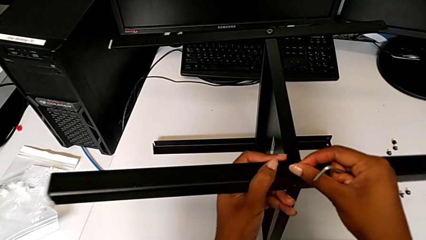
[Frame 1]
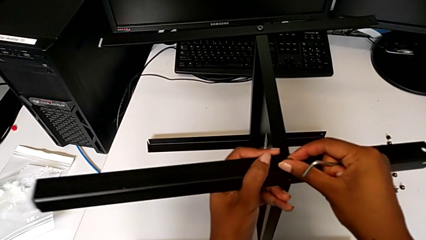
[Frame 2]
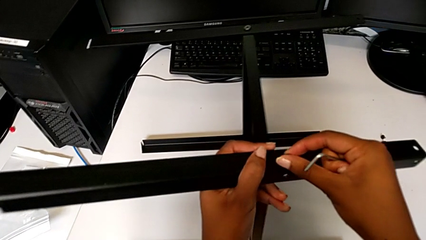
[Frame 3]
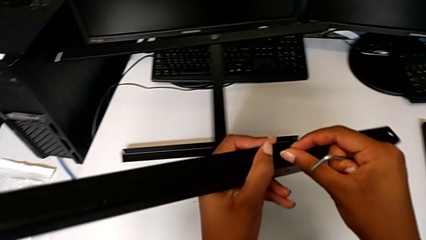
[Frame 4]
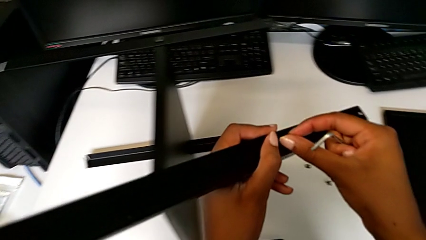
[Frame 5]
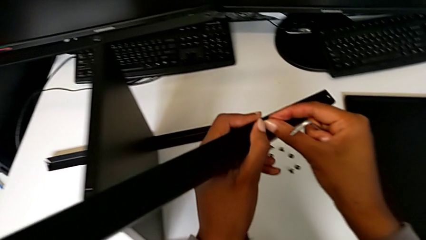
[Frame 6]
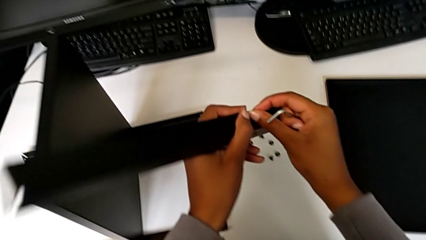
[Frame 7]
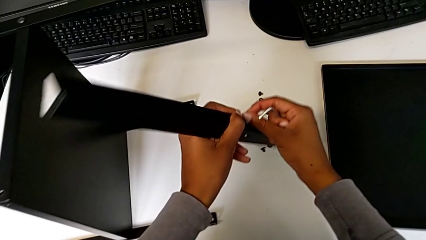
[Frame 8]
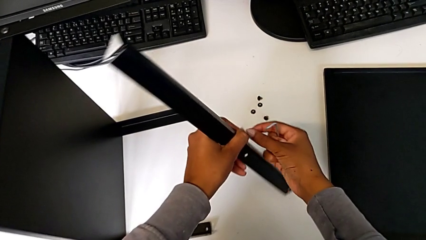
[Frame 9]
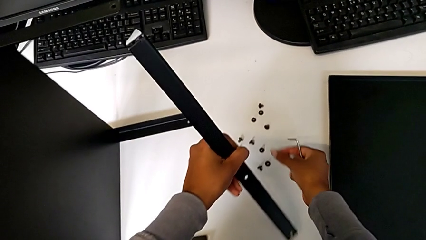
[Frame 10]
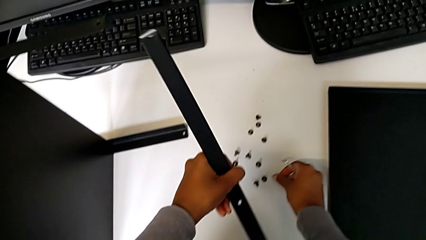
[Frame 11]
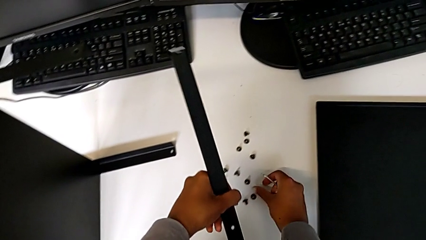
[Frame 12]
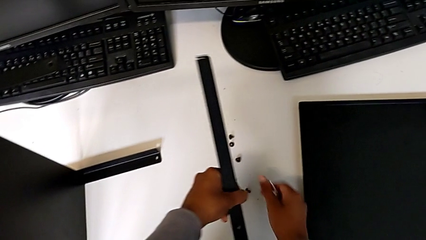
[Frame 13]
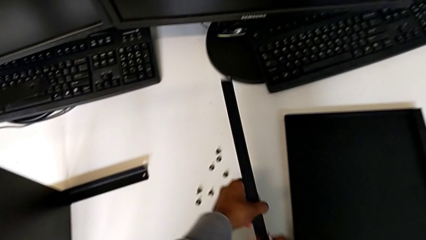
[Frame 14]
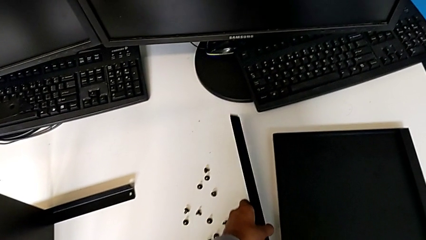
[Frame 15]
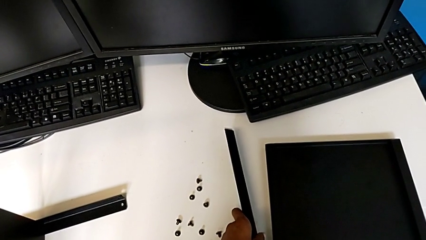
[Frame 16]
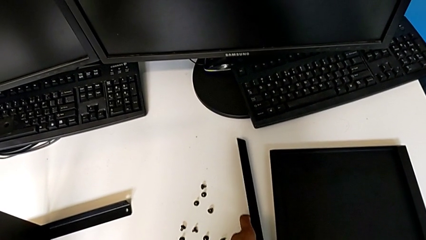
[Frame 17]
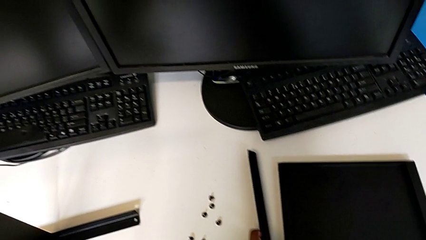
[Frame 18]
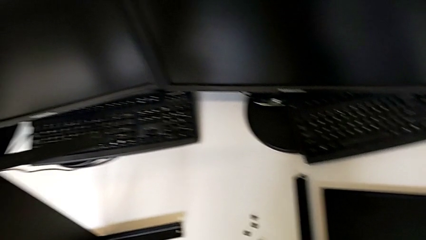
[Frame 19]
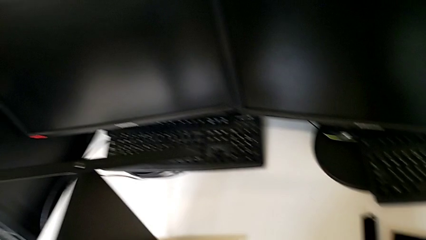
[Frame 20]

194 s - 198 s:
The camera wearer is disassembling the first leg from the shelf. They disassemble the leg, place it, disassemble the hex socket head with the right hand and place it.

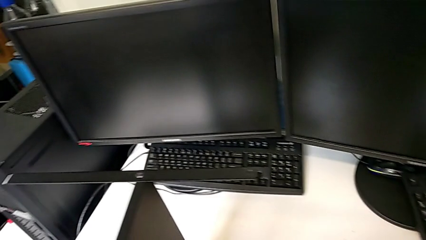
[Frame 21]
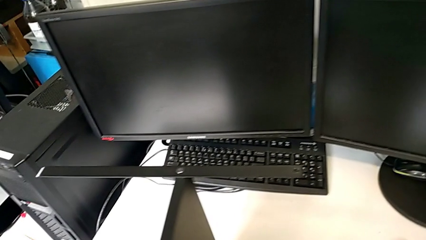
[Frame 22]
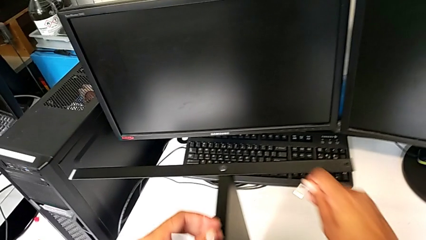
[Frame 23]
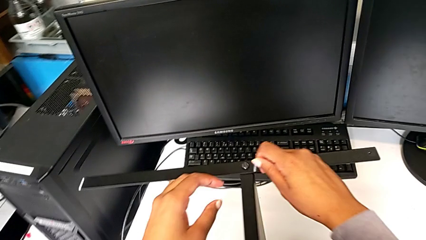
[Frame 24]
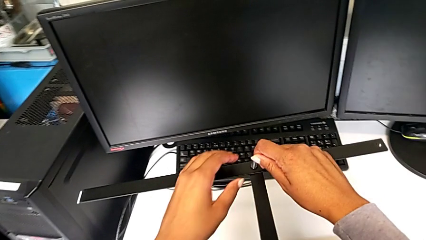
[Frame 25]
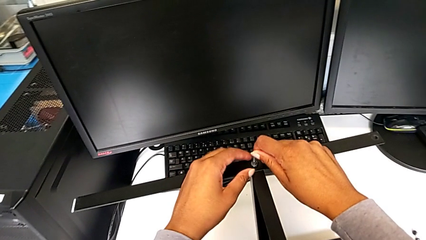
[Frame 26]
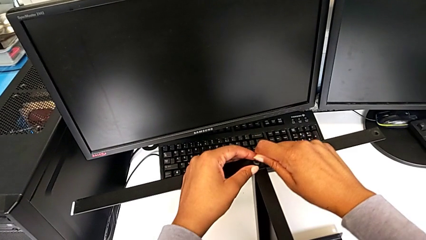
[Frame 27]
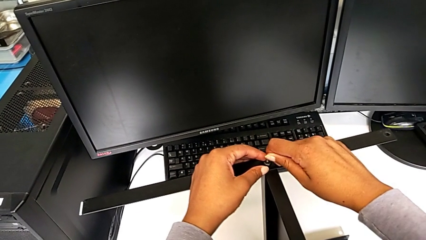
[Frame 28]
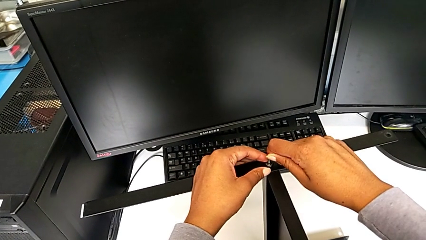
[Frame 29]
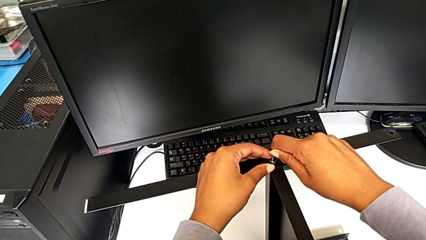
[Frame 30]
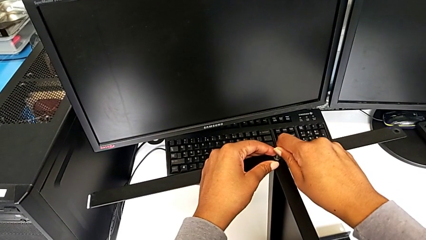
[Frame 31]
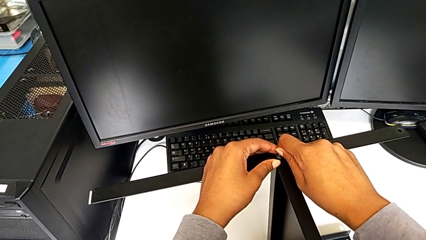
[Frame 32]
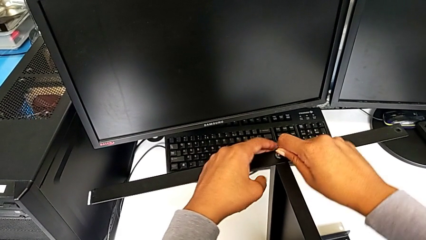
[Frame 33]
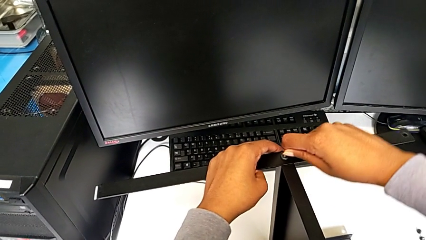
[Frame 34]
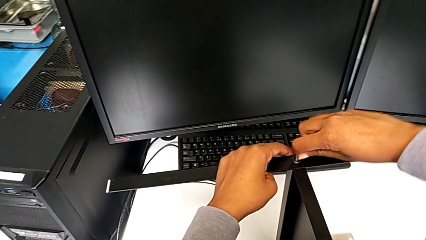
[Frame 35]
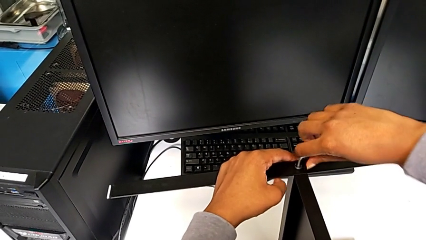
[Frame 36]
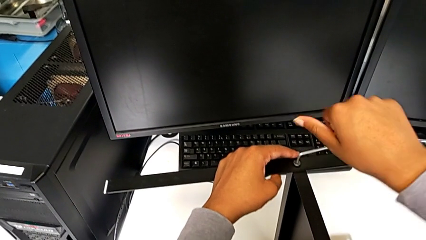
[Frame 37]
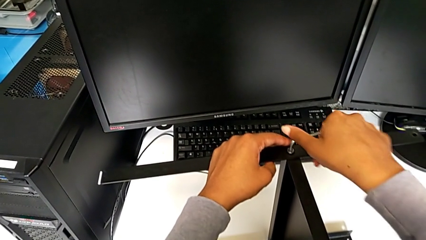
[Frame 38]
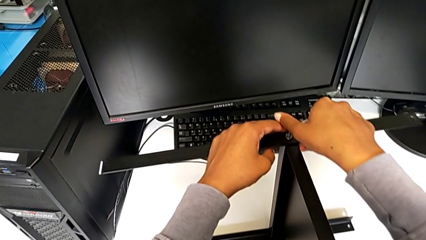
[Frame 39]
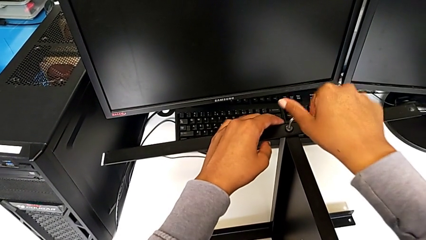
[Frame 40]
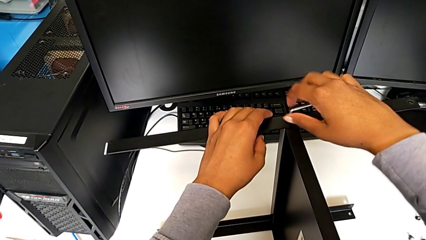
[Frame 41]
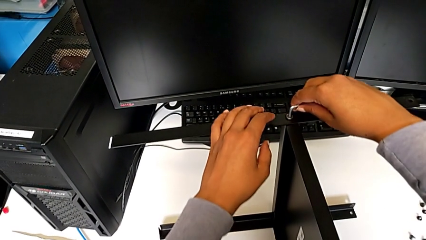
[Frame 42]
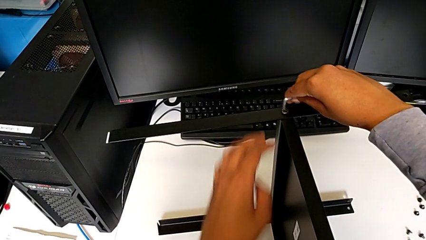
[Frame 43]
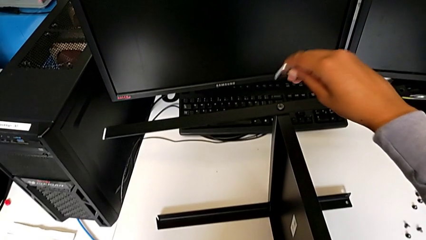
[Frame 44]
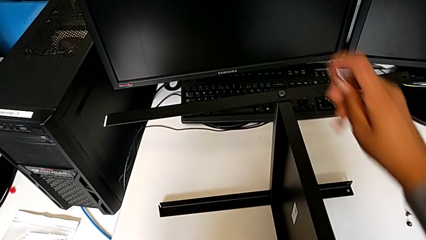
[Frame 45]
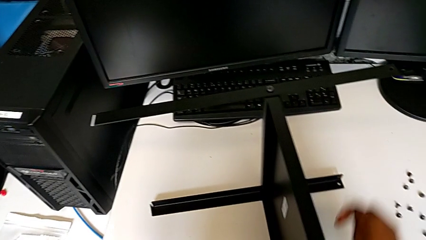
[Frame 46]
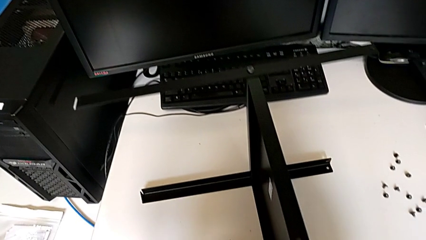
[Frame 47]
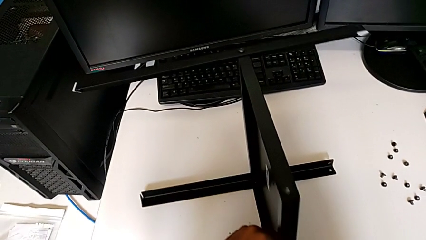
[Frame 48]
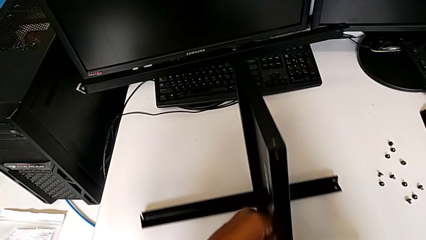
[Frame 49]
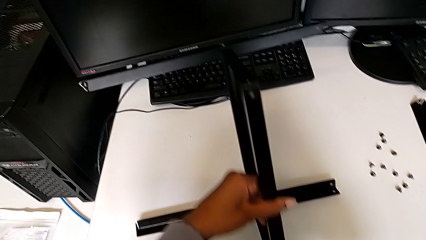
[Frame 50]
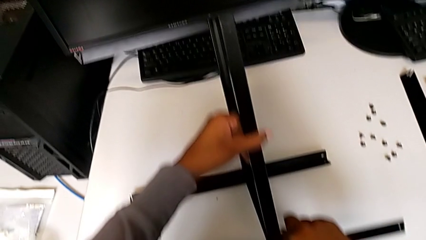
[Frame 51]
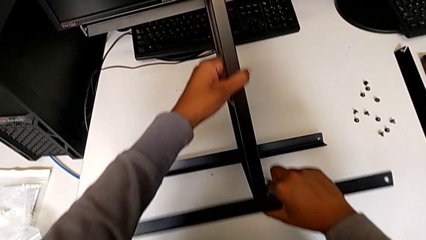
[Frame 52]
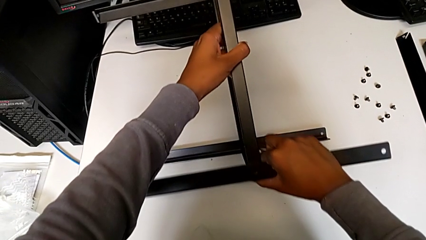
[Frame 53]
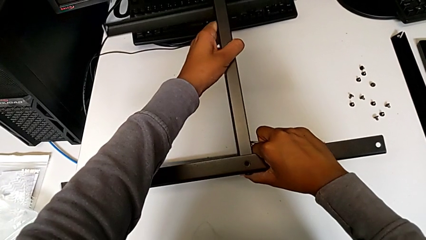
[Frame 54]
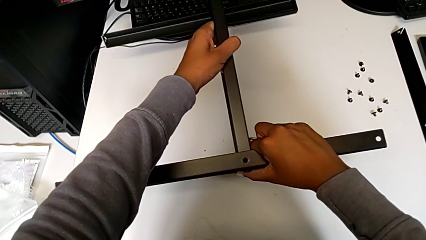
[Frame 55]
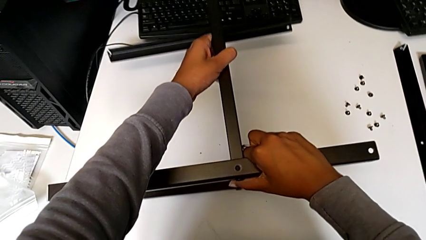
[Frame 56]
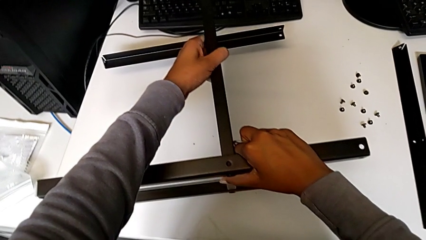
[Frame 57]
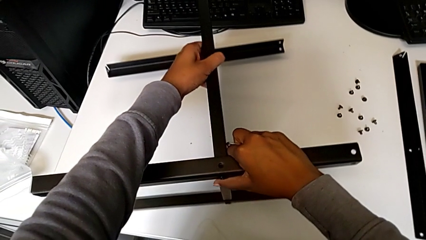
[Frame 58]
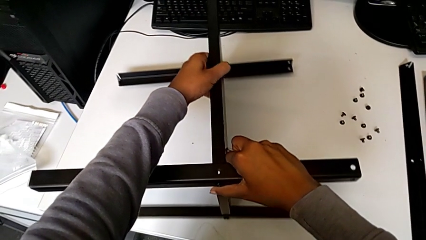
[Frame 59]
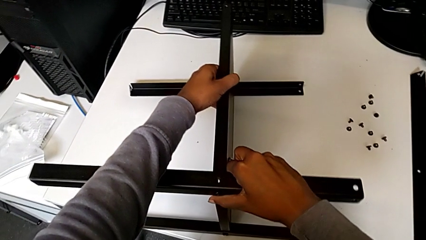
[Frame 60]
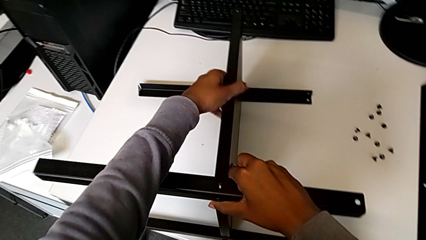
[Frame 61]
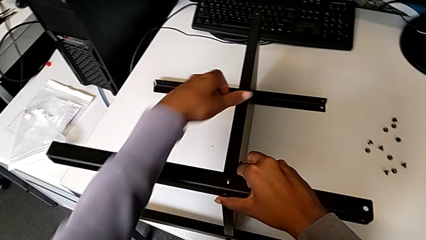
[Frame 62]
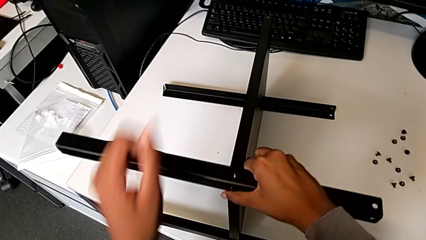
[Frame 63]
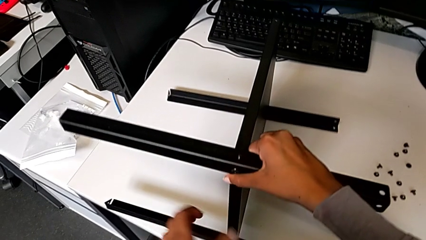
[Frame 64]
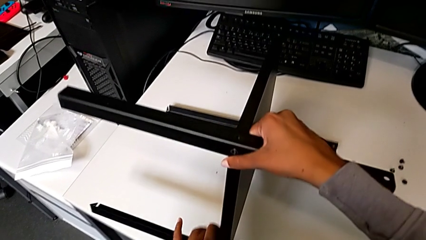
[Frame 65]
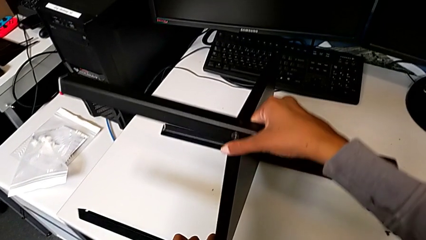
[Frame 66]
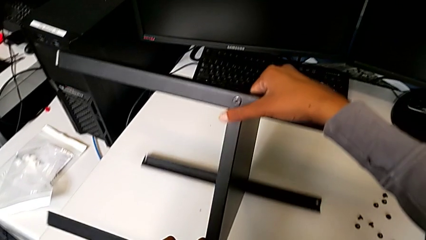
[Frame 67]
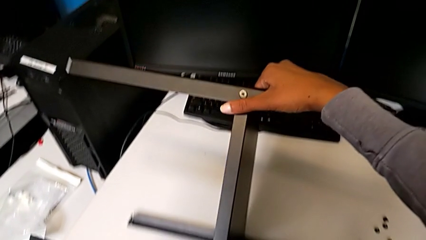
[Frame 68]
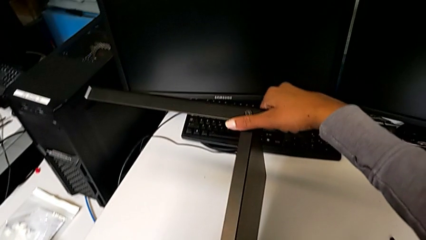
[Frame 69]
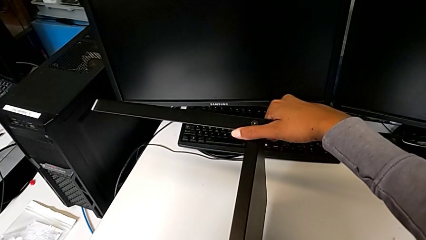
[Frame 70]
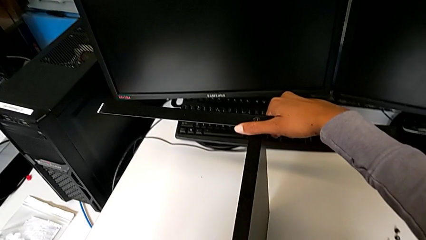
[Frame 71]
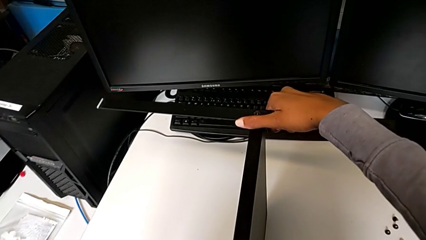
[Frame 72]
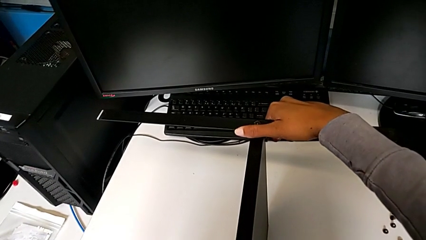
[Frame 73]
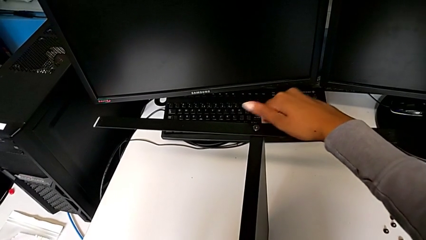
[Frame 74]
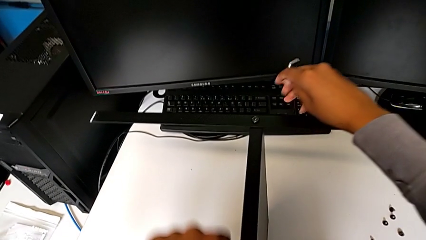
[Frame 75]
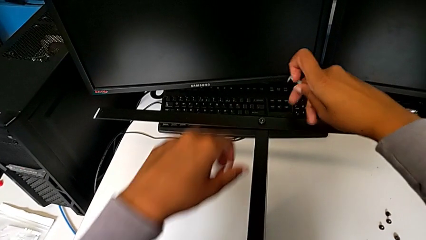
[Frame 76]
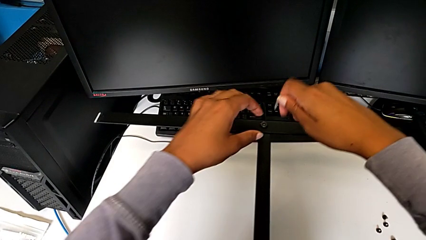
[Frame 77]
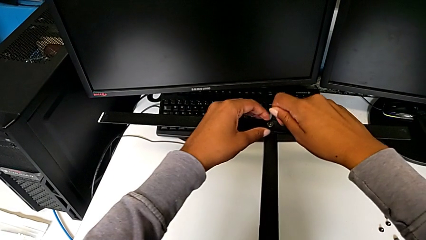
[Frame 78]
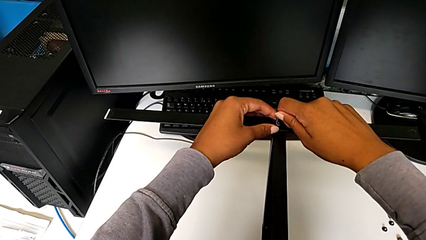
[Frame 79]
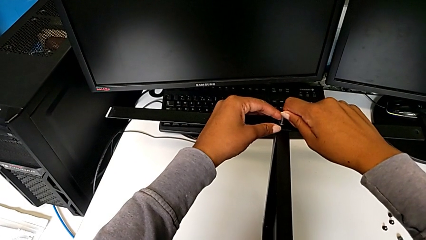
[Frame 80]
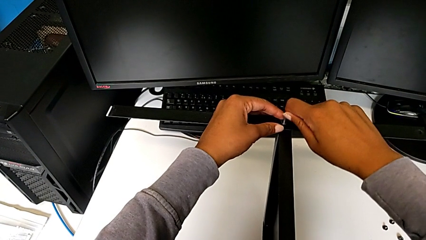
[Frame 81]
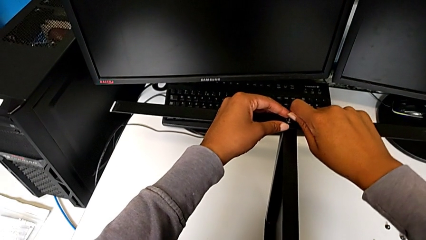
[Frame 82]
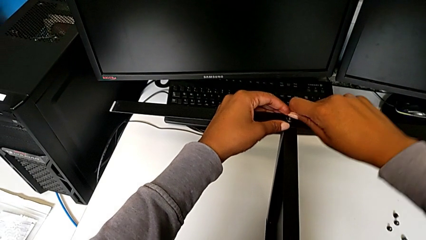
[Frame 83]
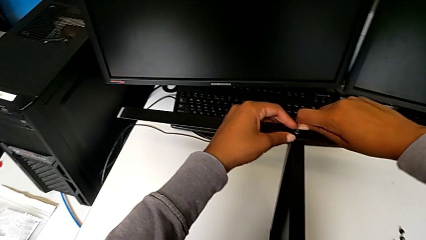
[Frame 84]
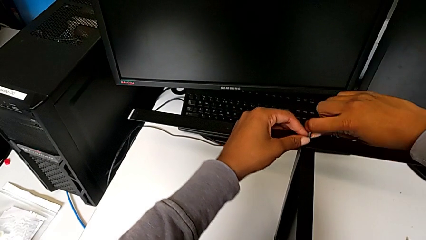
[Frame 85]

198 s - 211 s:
The camera wearer is disassembling the second leg from the shelf. They approach the nightstand, insert the Allen wrench, unscrew the hex socket head, withdraw the Allen wrench, rotate the nightstand and insert the Allen wrench.
